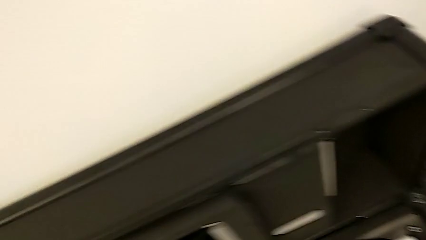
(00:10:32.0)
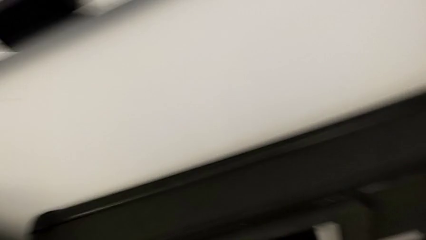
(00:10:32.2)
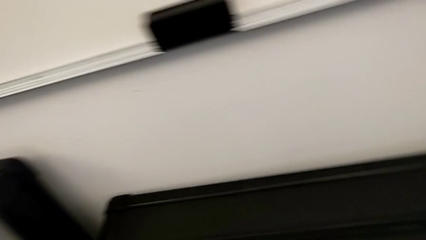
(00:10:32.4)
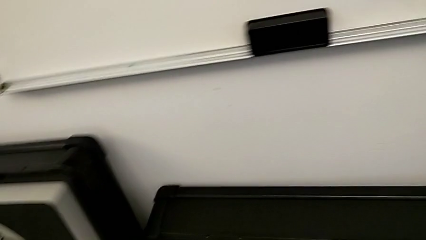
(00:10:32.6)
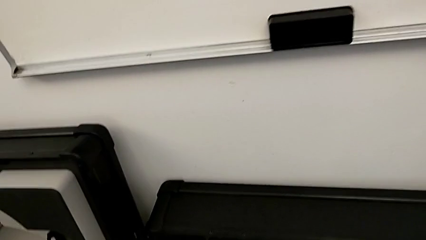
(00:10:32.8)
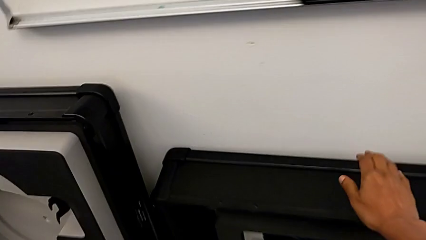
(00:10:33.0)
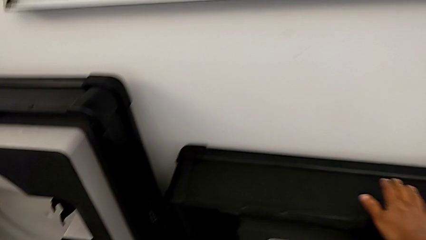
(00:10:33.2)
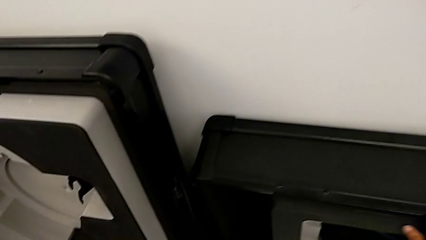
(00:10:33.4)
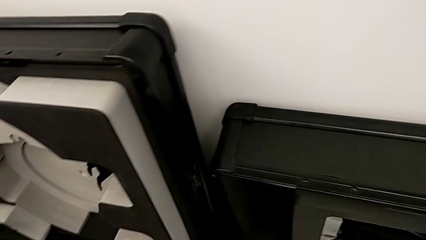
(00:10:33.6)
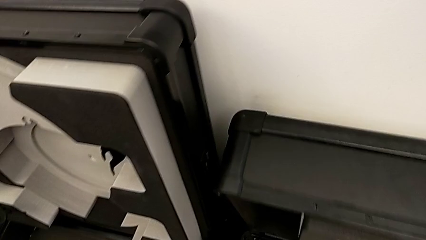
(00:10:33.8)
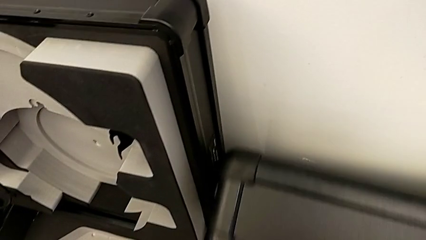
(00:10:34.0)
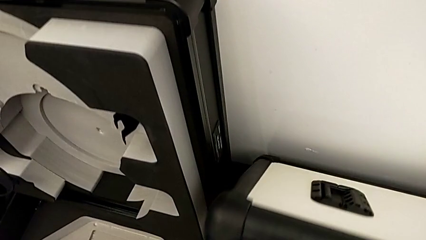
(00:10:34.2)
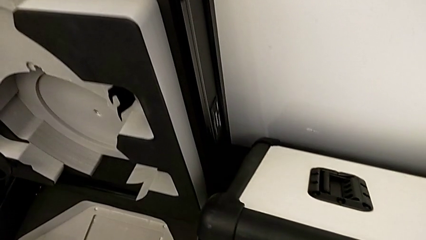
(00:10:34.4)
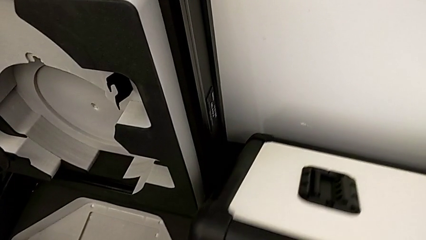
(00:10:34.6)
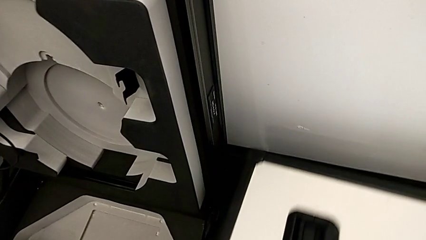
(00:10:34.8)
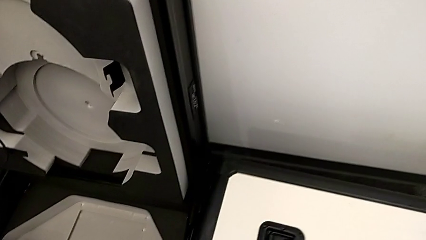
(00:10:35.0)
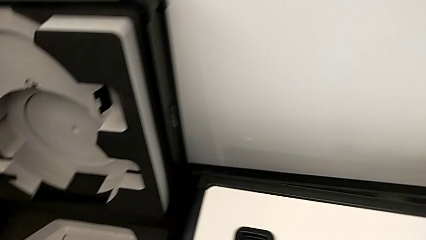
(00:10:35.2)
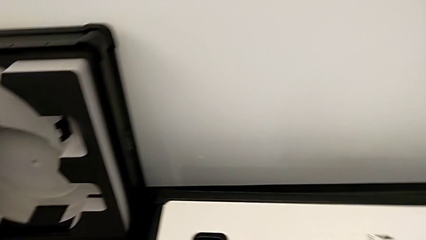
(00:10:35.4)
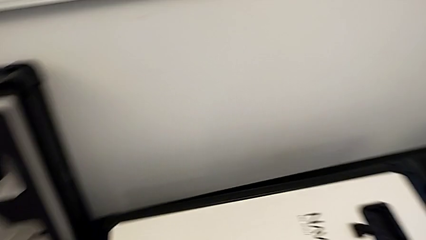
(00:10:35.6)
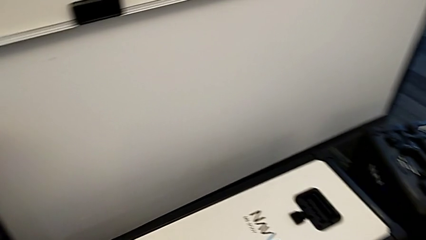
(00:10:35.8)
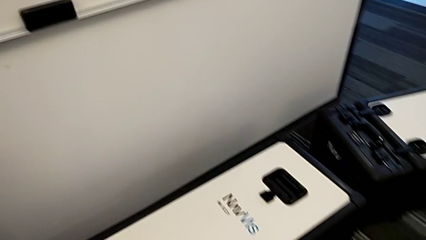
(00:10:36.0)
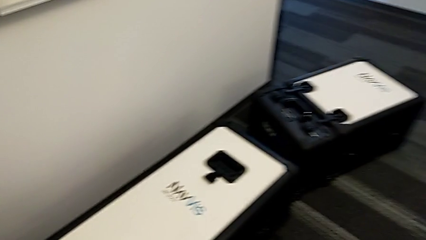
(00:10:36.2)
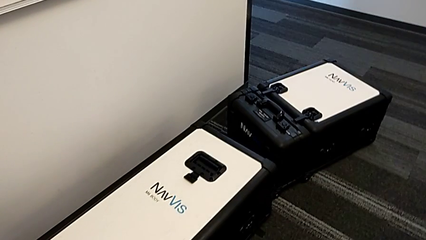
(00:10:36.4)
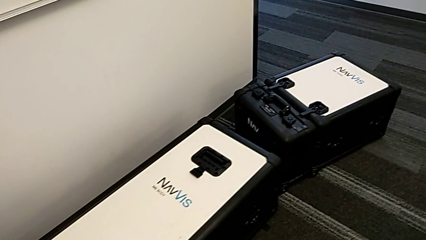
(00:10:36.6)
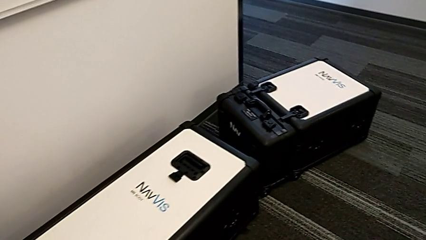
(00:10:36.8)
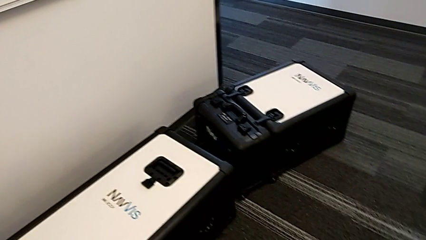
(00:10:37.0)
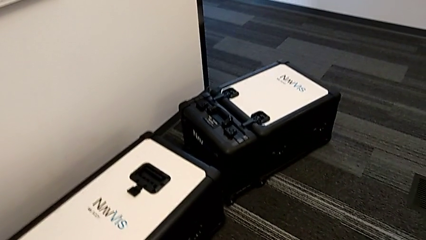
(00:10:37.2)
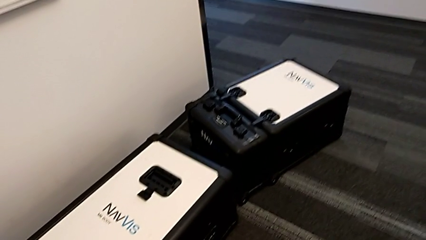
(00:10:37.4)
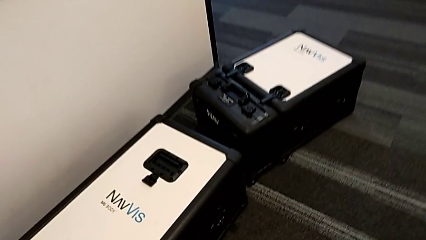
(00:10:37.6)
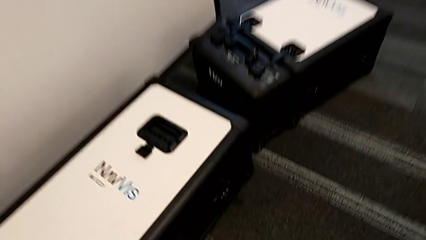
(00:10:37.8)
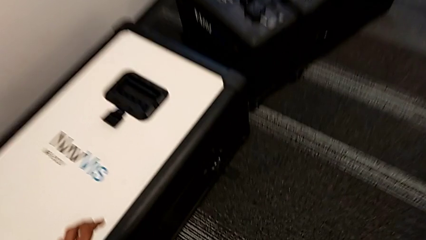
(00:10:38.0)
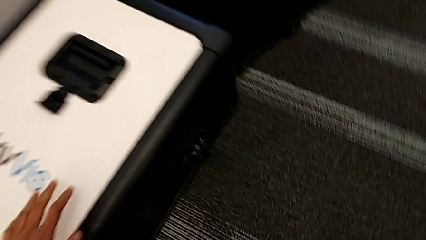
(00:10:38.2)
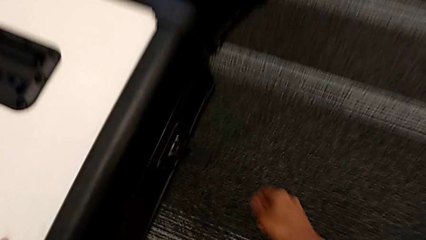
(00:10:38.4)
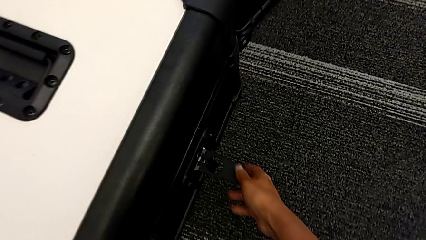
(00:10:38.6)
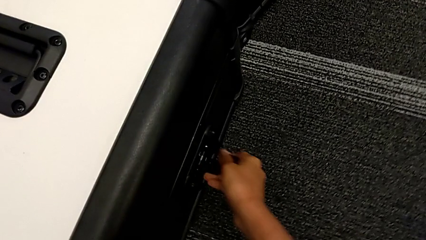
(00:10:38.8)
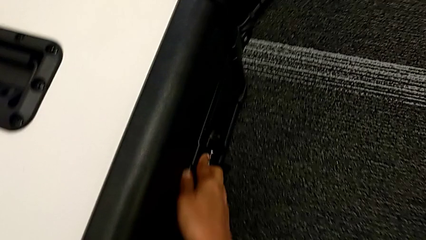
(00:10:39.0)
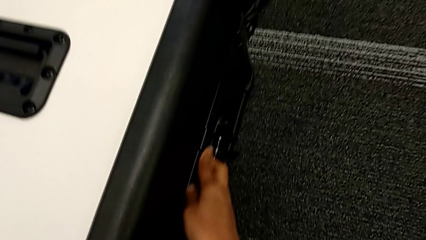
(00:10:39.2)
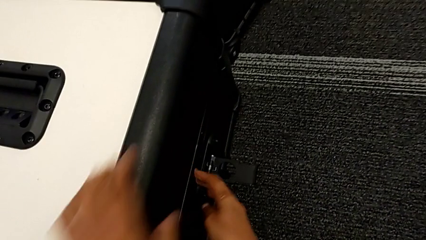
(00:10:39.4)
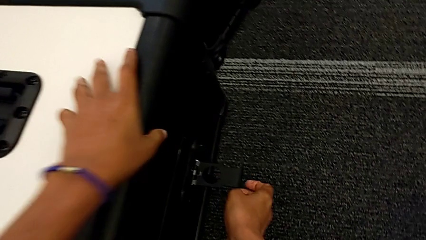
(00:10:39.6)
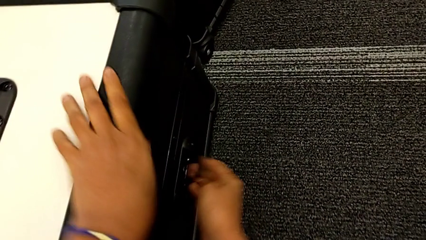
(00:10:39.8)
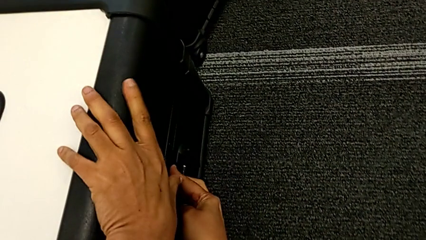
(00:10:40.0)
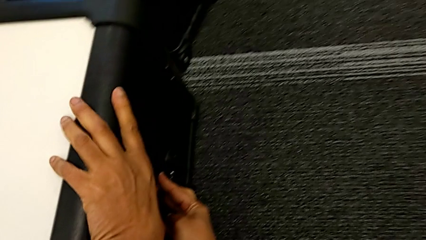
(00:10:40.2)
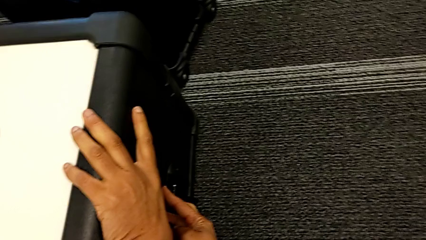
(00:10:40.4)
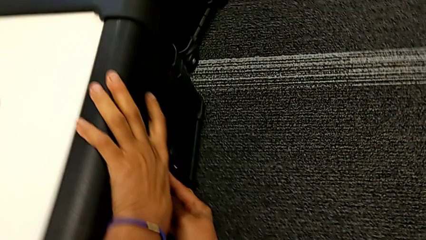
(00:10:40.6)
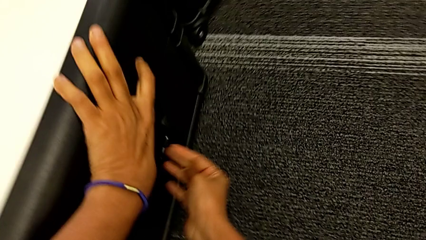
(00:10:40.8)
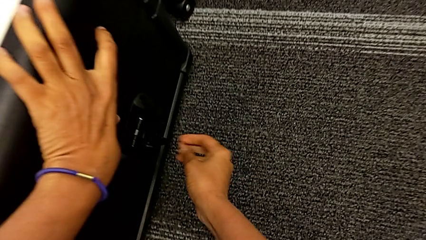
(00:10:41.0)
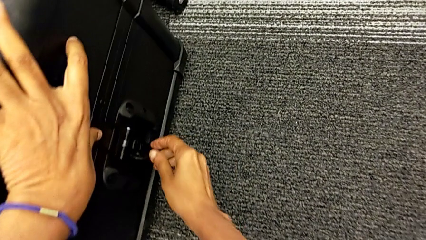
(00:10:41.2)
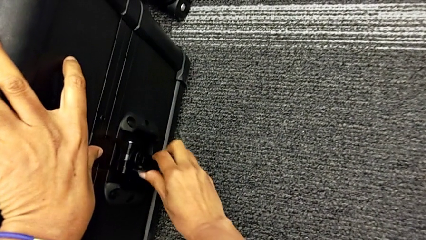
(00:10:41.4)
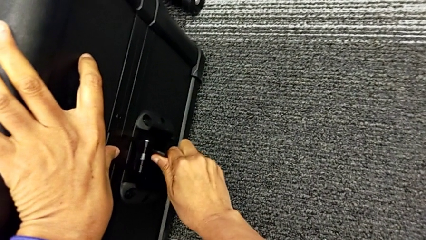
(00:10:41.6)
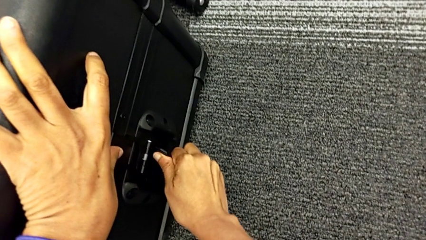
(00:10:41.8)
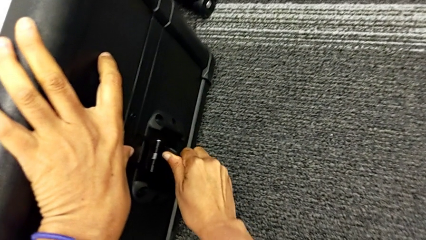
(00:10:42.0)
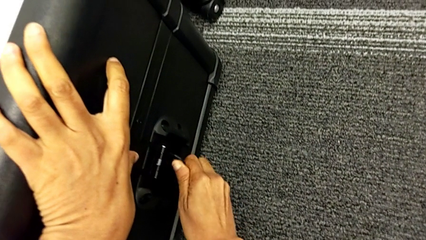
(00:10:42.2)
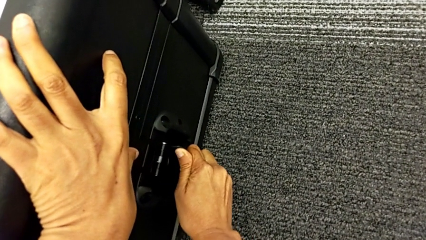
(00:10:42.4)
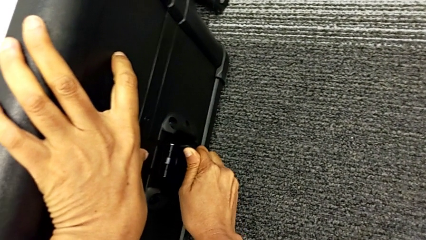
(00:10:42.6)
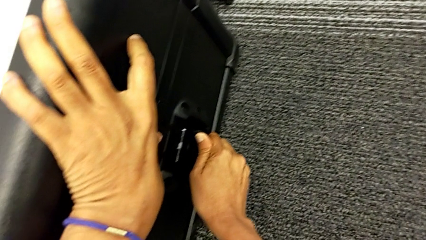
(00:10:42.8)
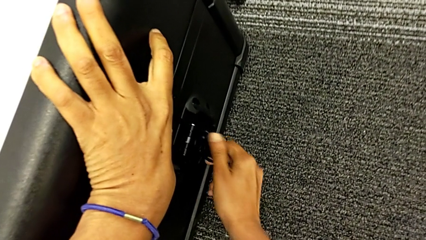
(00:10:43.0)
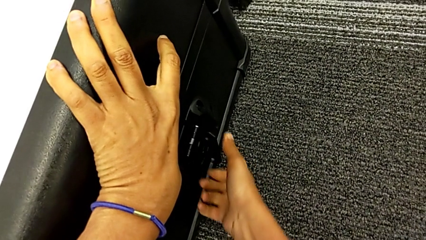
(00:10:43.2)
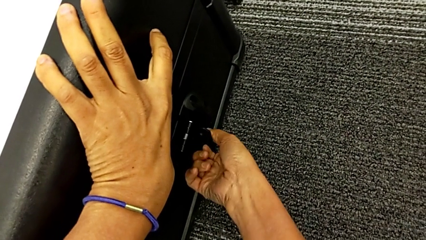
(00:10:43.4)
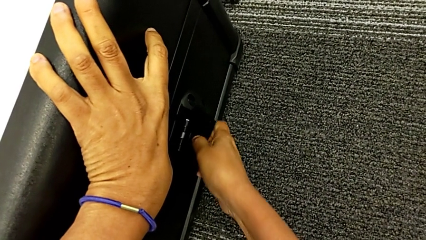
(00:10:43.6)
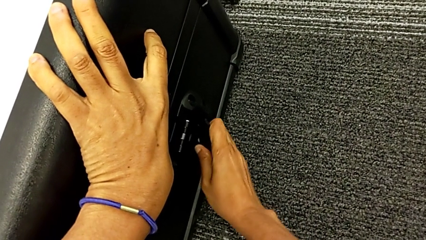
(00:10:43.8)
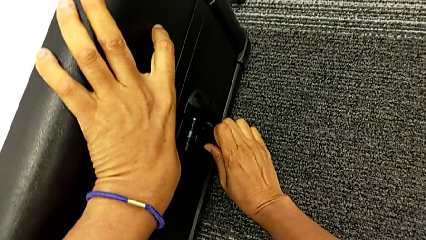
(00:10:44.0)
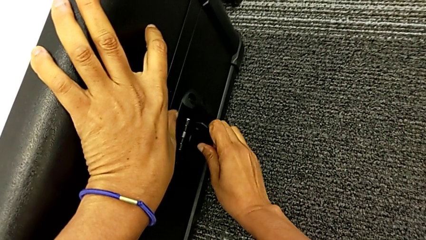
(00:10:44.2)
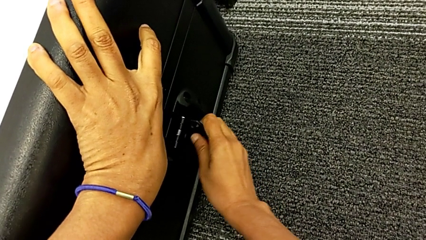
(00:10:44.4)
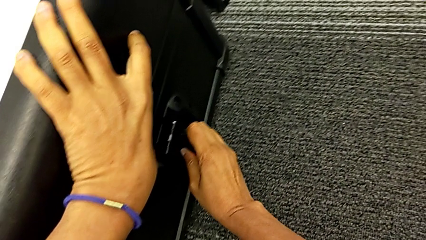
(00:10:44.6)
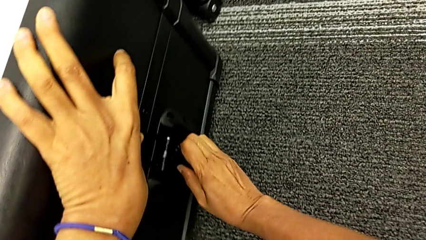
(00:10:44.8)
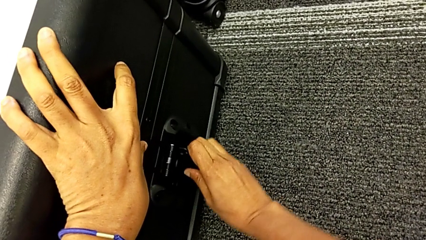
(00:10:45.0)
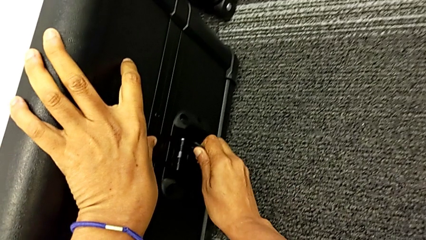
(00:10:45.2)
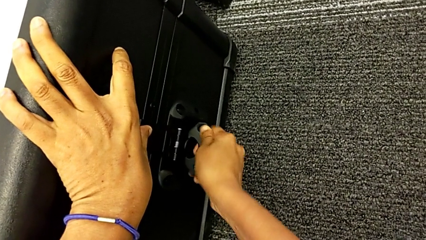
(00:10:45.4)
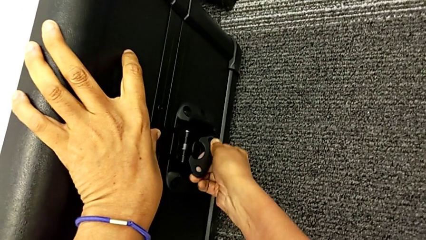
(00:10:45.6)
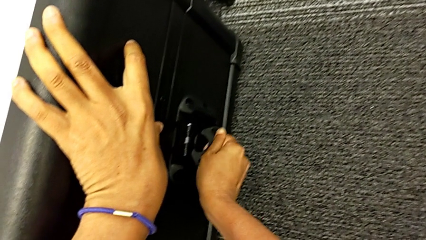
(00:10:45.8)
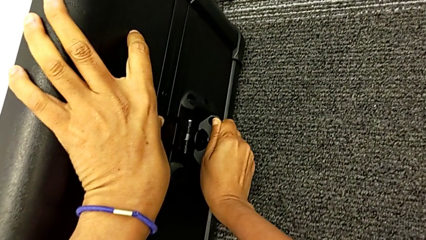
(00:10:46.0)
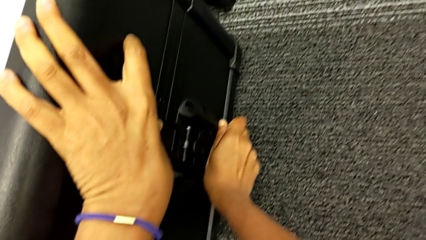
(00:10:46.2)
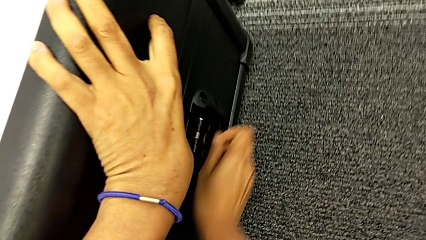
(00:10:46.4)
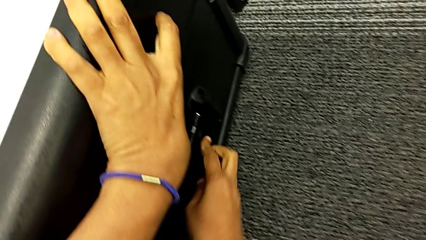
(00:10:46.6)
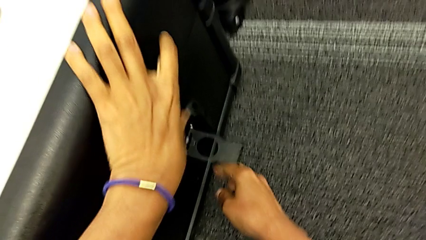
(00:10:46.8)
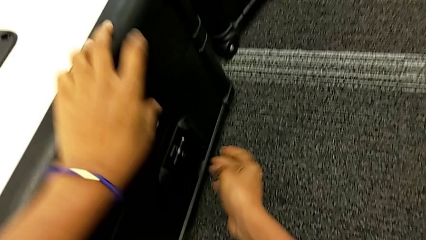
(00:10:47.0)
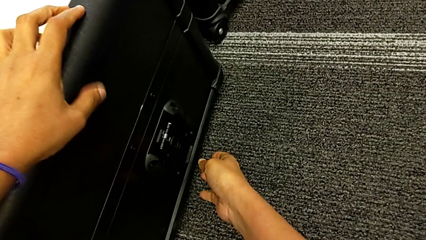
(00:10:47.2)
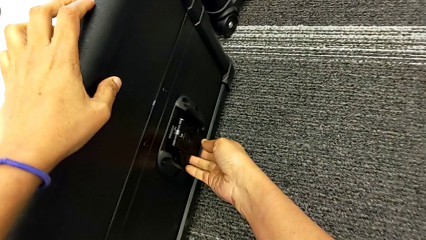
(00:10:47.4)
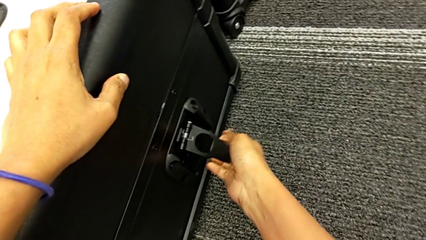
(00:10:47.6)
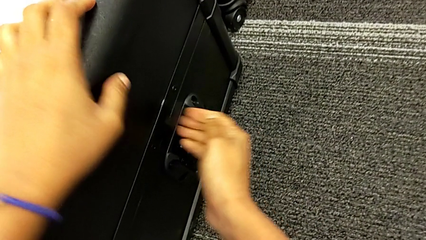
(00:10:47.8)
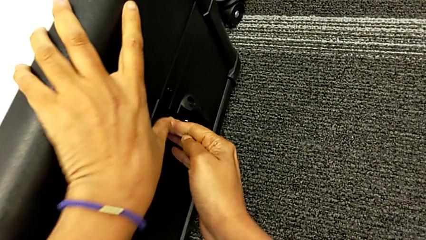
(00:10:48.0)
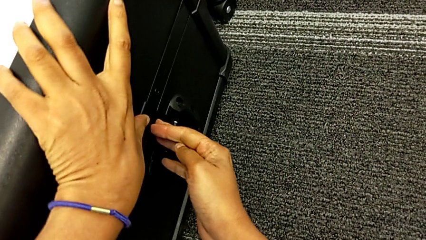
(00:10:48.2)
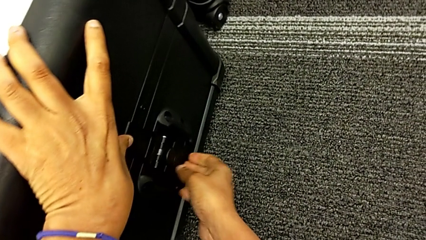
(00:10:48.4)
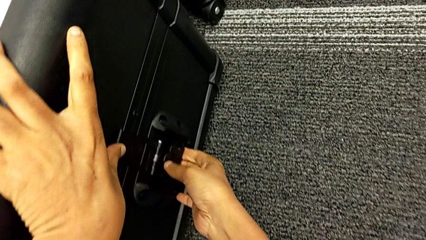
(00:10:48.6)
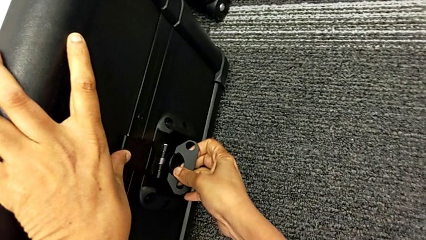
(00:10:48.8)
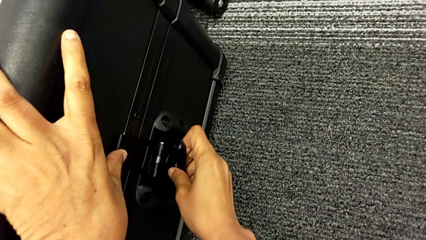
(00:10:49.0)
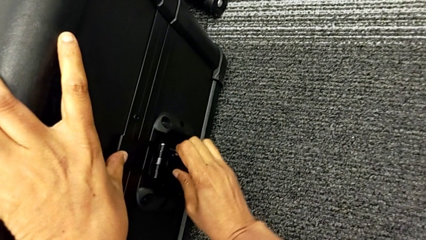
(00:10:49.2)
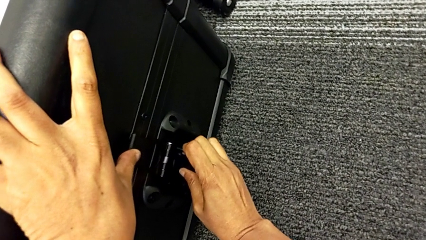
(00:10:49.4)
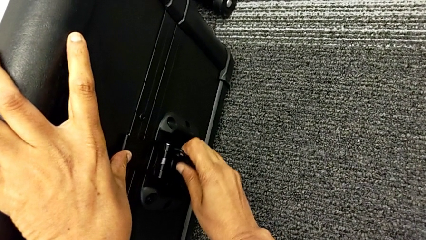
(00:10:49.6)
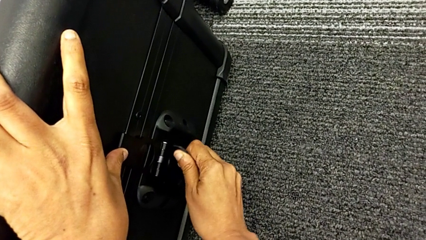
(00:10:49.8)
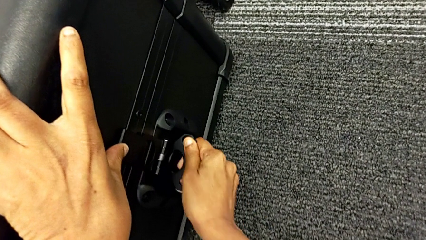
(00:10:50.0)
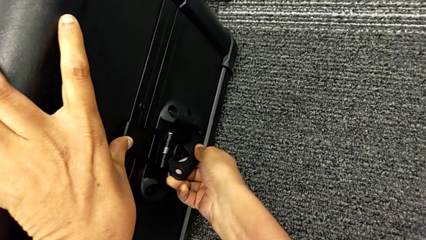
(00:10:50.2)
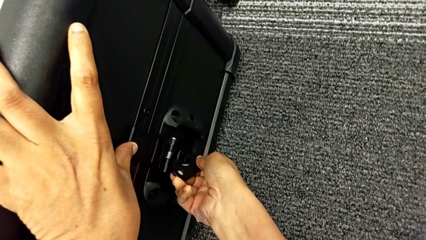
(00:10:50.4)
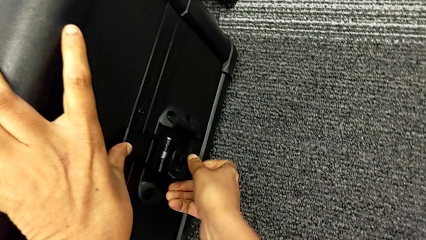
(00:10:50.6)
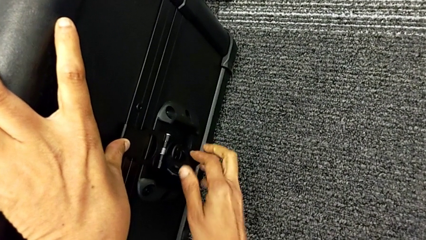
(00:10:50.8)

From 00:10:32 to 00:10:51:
The camera wearer is disassembling the body of the M6. They place the M6 body, close the box and begin to close the box lock.
